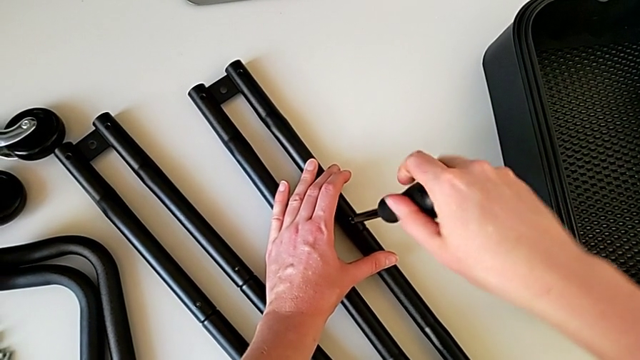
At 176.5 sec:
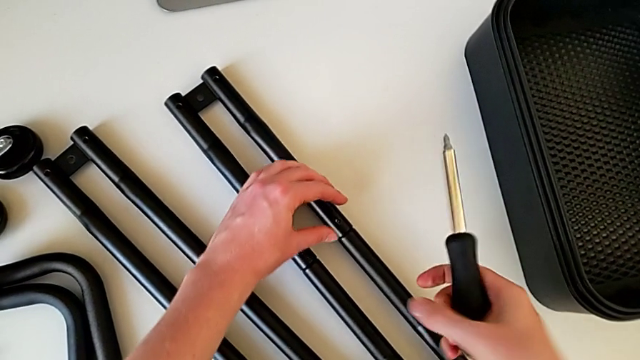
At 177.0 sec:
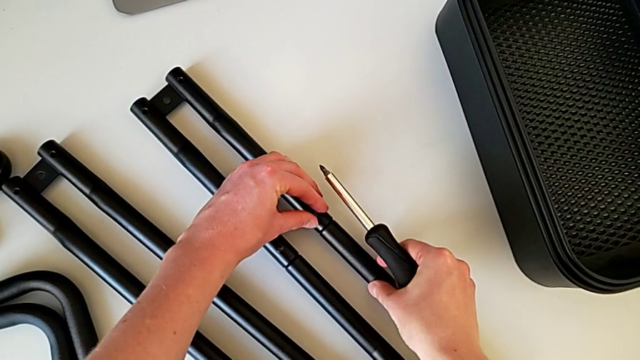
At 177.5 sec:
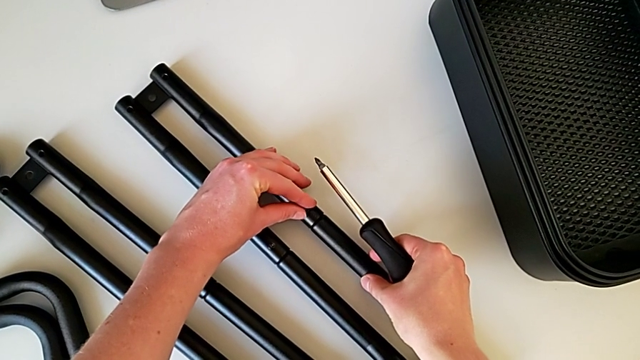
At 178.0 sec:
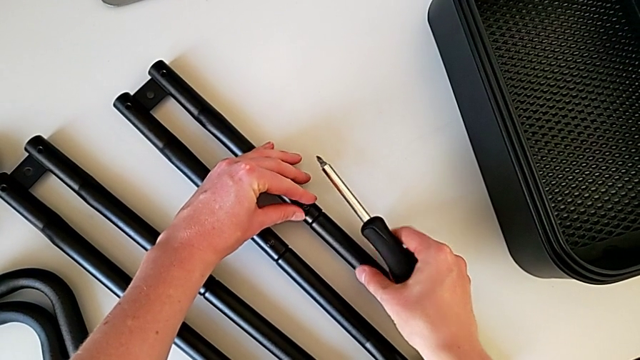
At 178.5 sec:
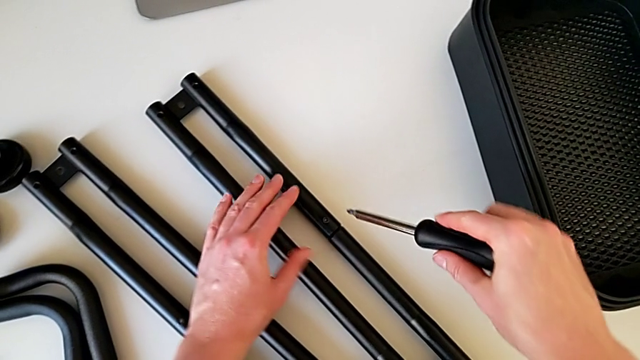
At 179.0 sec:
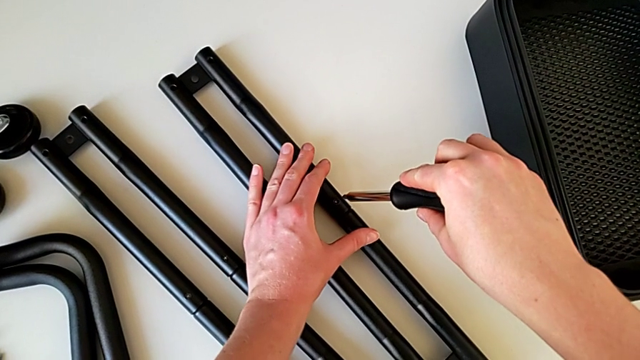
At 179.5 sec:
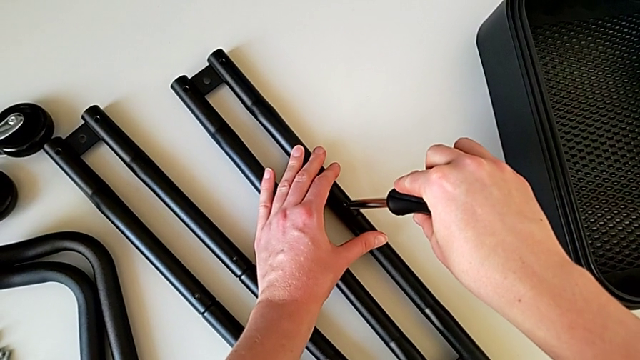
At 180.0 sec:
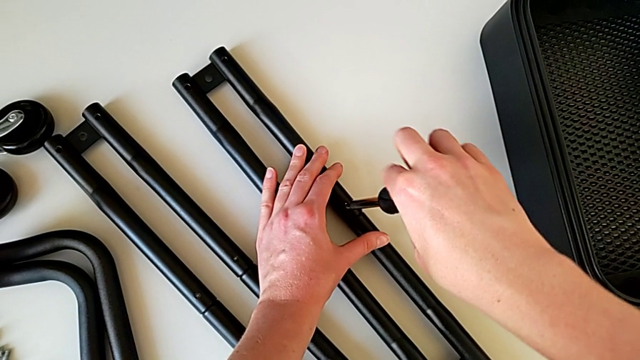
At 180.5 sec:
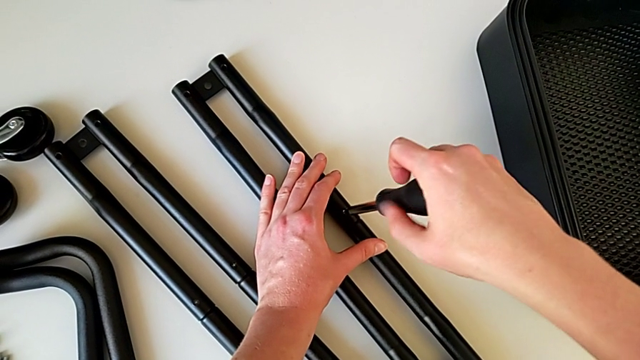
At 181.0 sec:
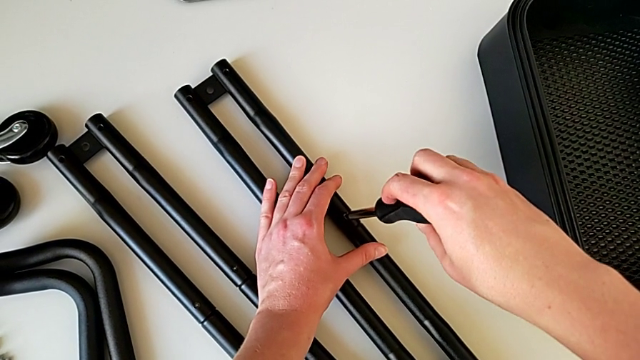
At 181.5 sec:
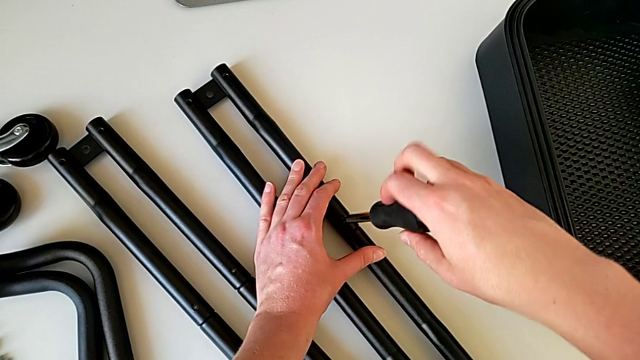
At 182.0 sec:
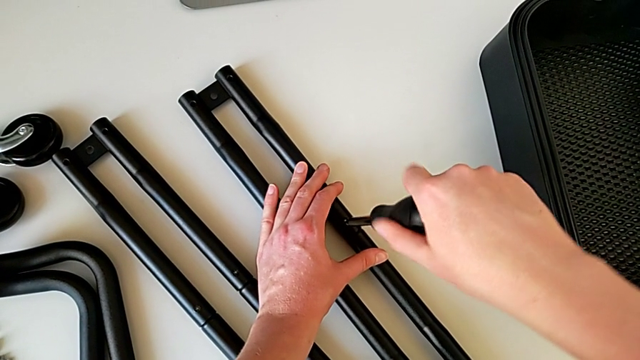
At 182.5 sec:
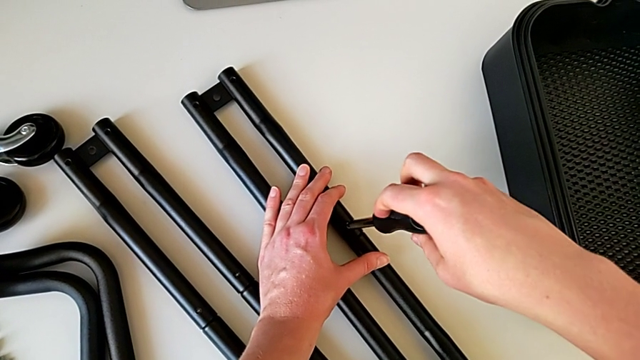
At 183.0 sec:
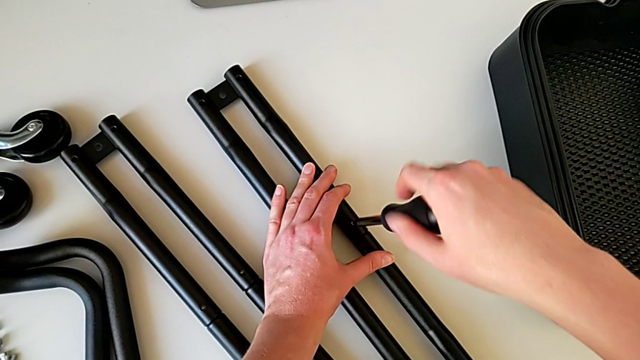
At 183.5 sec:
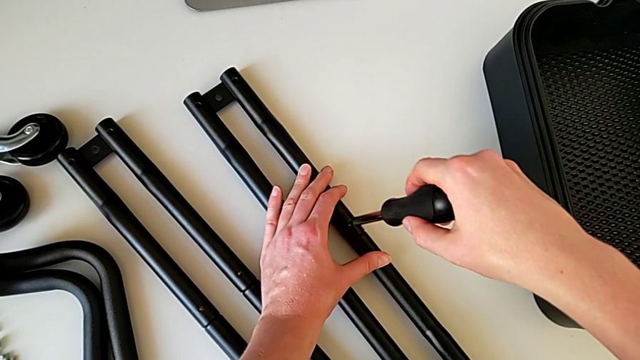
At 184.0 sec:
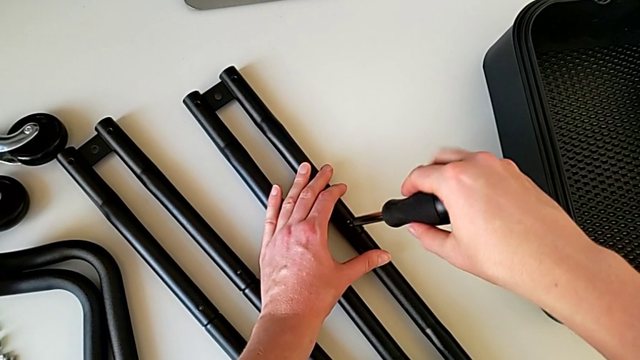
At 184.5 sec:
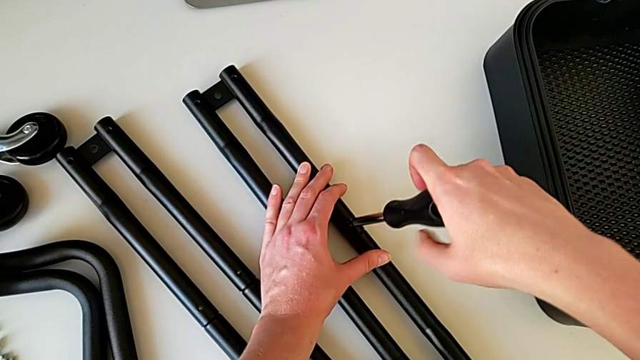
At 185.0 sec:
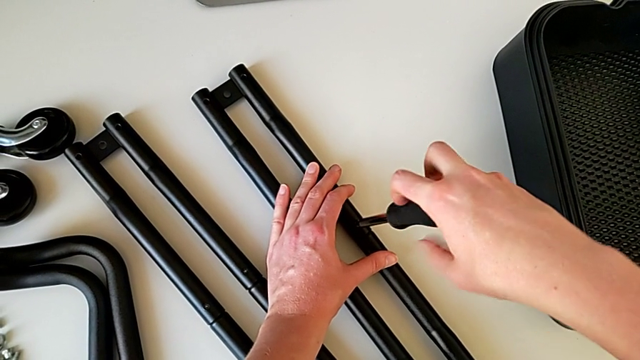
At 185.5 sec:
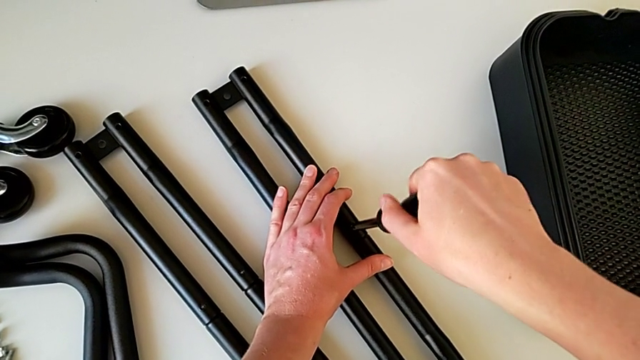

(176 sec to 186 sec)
The camera wearer is assembling the bars on the left. They keep screwing the screwdriver and withdraw it.

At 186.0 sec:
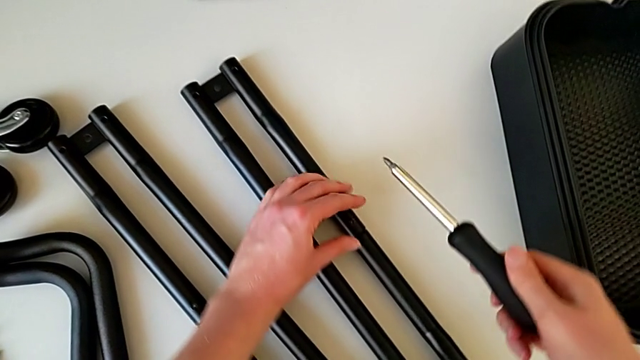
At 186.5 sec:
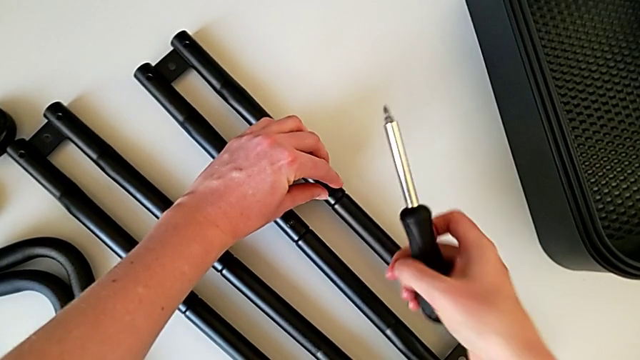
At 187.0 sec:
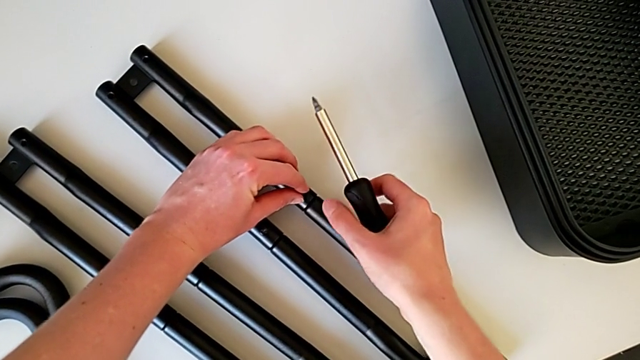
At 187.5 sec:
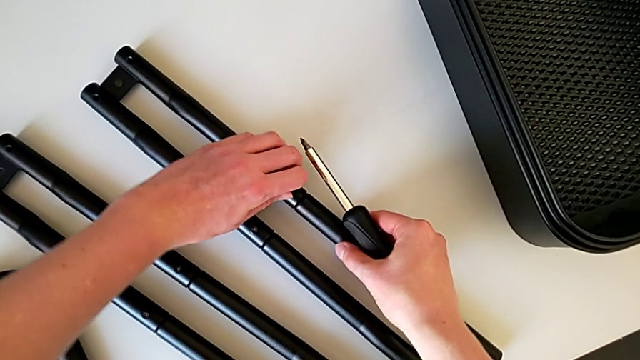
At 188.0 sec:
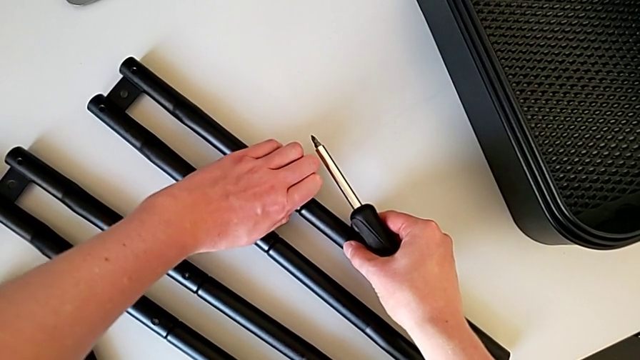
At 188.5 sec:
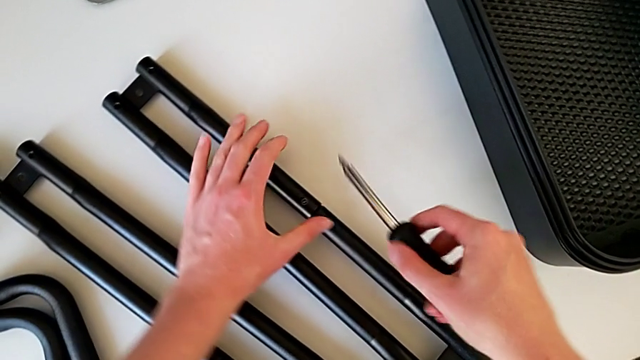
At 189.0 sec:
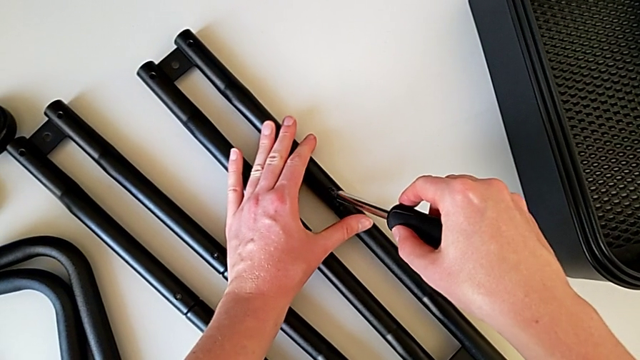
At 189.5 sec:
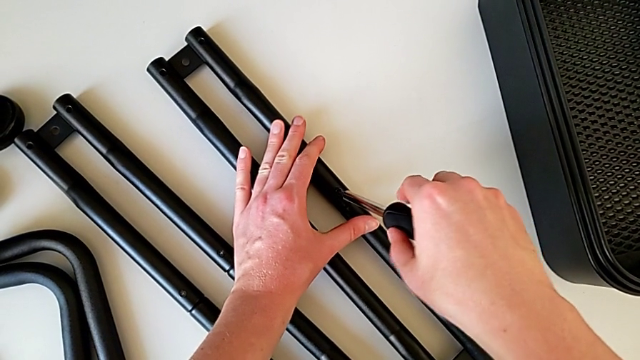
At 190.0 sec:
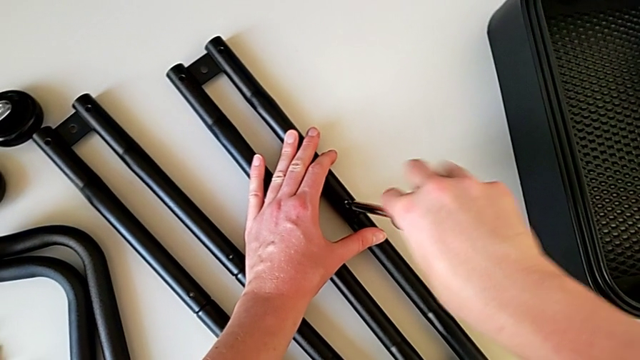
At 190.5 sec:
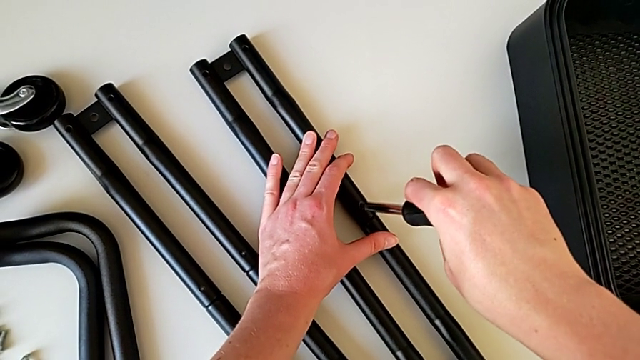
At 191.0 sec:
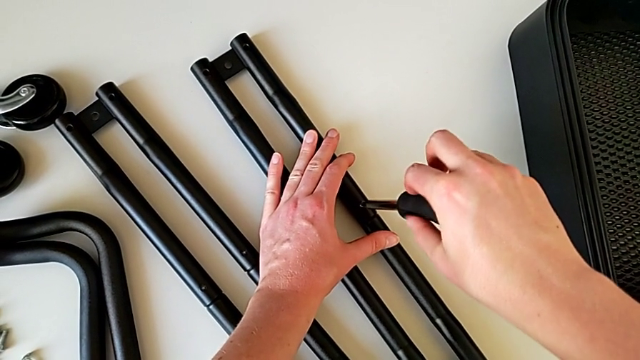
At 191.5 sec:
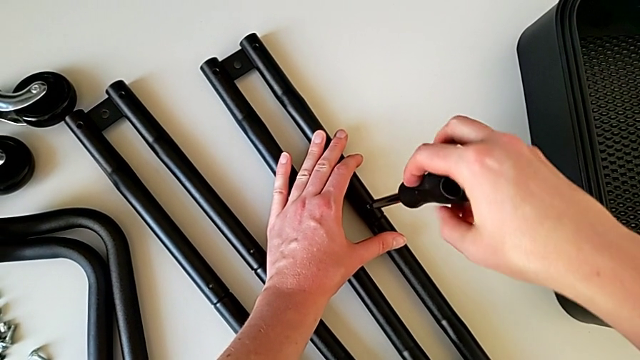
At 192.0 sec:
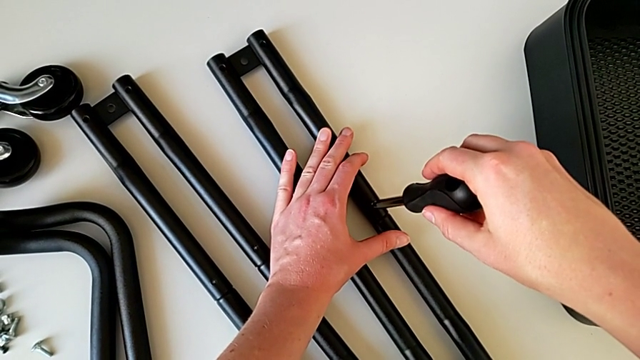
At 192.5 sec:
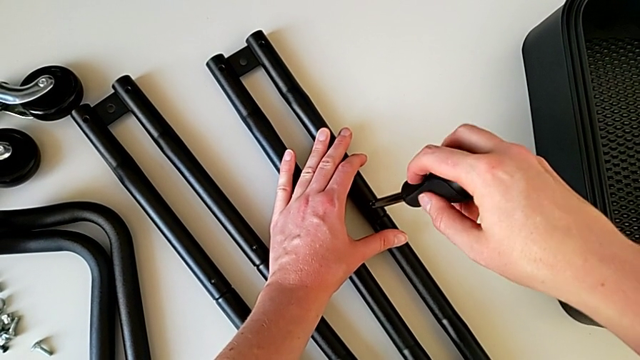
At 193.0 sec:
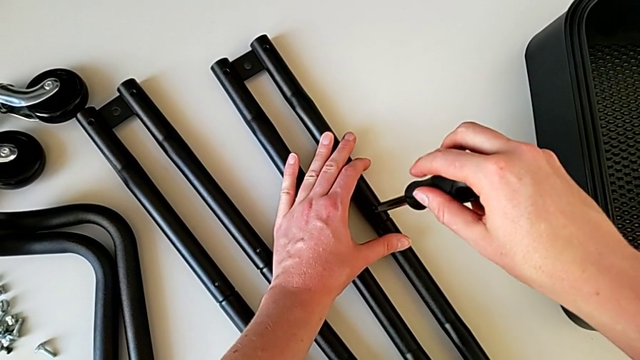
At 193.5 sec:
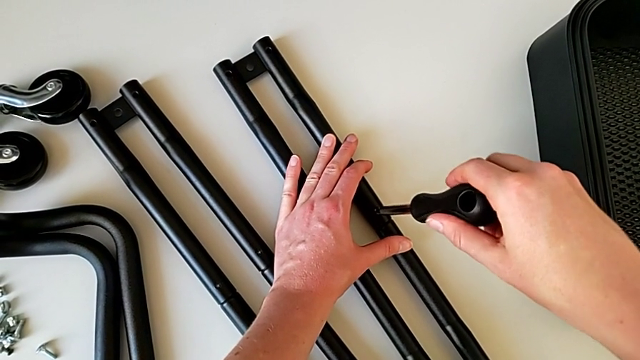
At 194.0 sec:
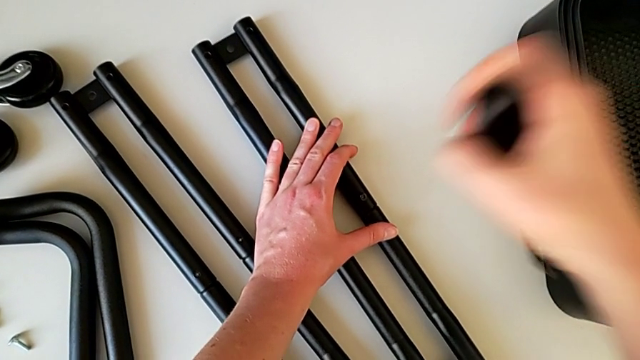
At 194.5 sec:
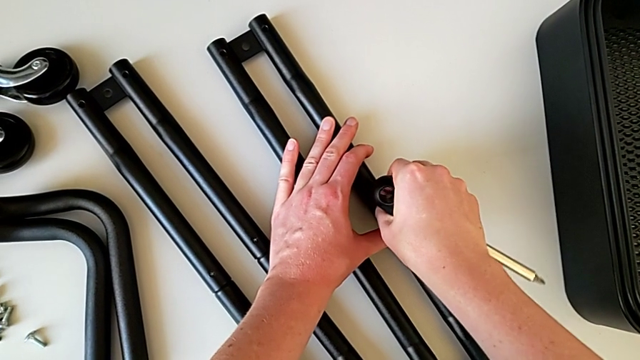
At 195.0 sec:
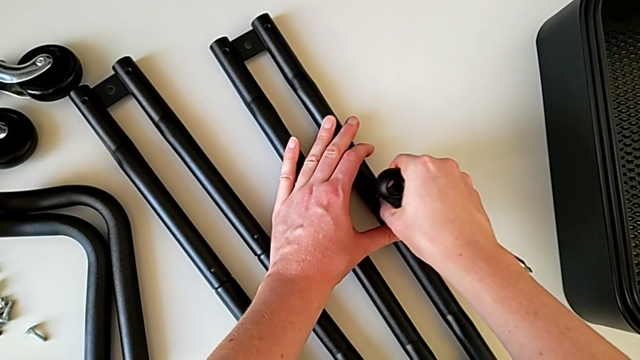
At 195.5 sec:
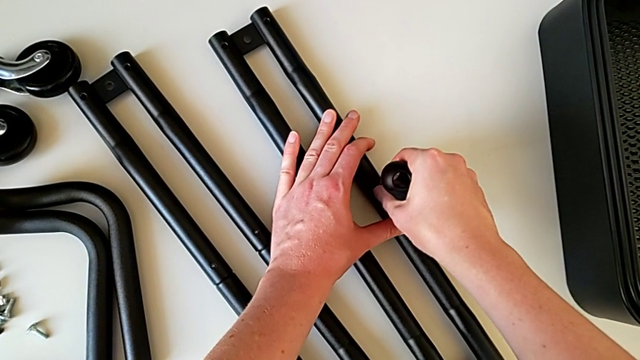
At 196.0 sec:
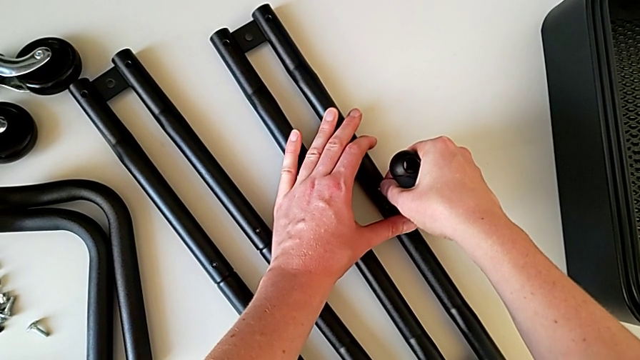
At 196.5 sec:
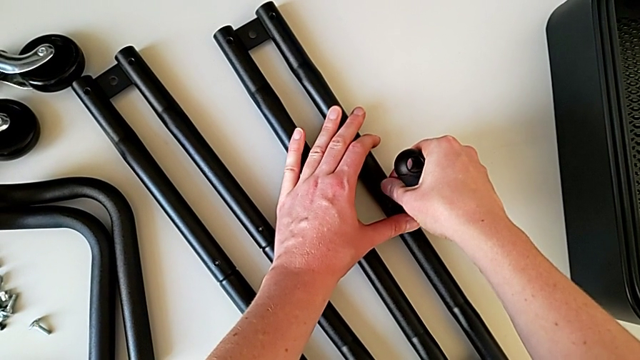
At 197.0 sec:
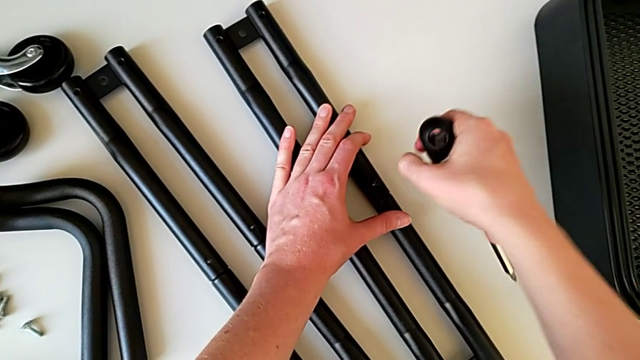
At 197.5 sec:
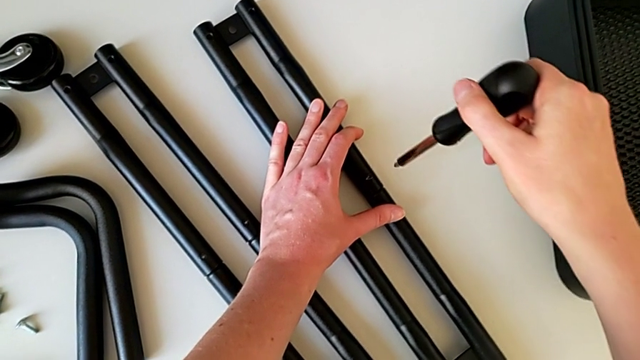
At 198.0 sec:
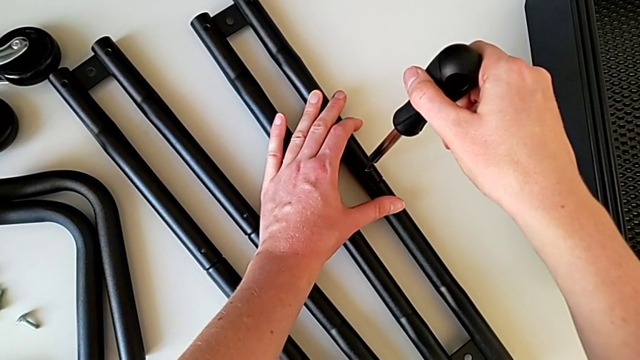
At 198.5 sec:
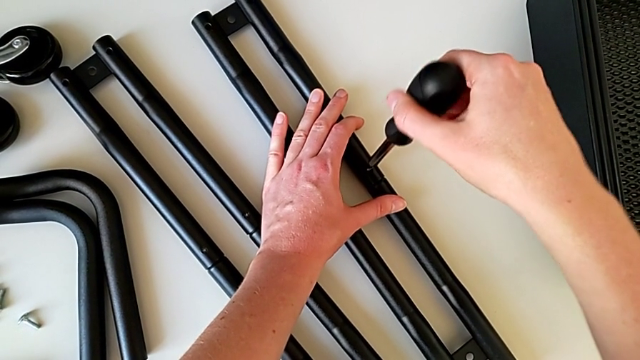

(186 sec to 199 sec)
The camera wearer is assembling the bars on the left. They grab the screw, insert the screwdriver, screw the screw, withdraw the screwdriver, grab the screw and insert the screwdriver.
